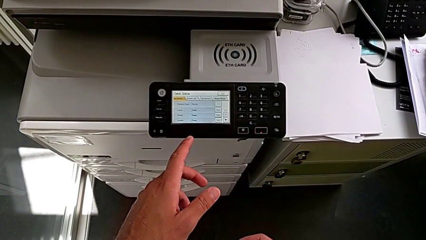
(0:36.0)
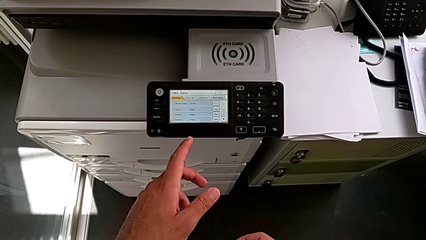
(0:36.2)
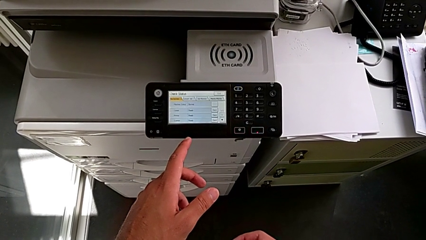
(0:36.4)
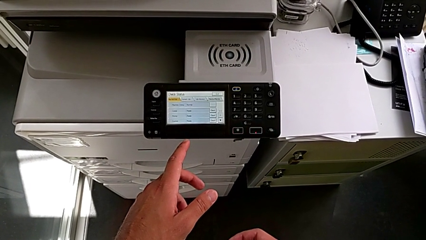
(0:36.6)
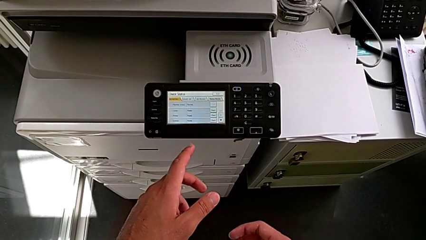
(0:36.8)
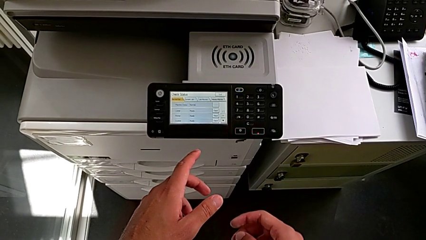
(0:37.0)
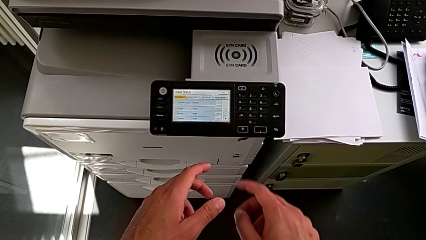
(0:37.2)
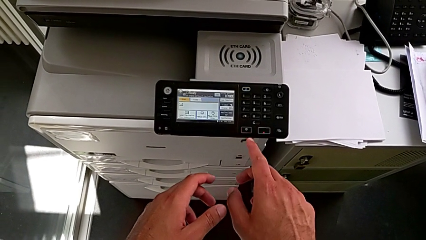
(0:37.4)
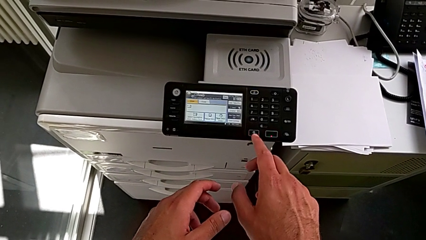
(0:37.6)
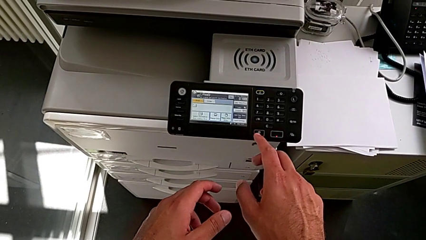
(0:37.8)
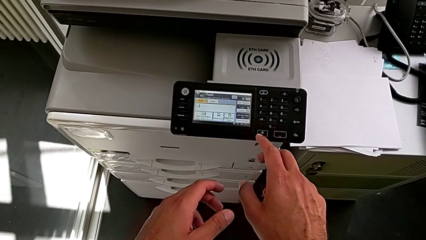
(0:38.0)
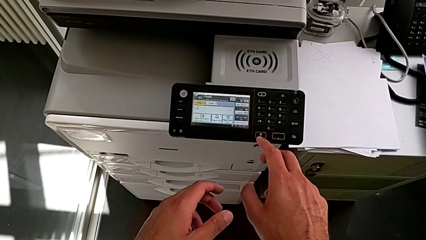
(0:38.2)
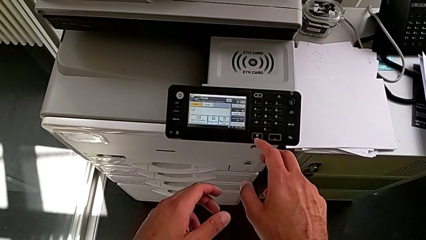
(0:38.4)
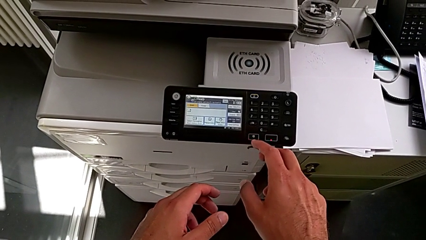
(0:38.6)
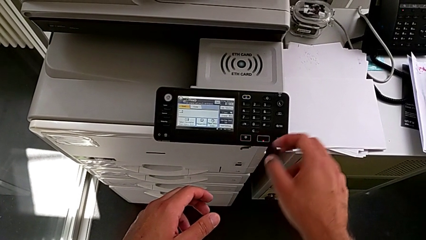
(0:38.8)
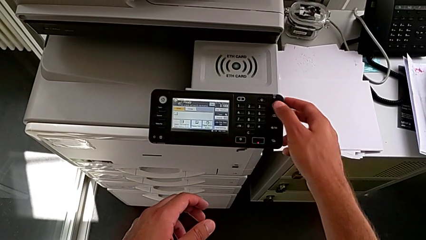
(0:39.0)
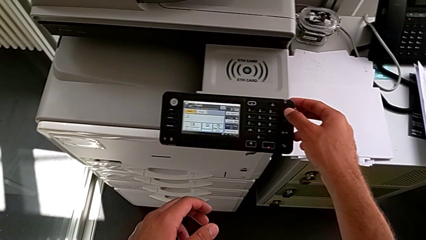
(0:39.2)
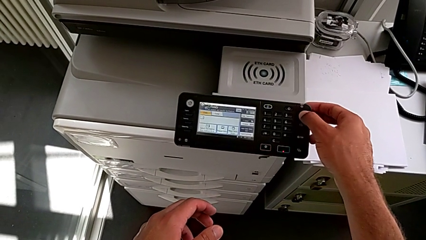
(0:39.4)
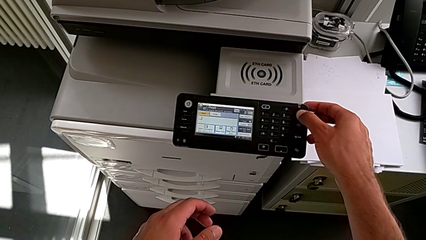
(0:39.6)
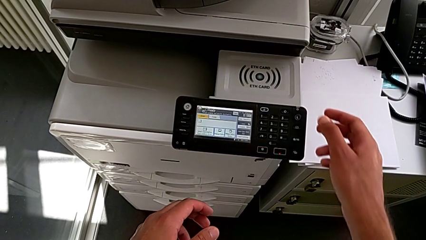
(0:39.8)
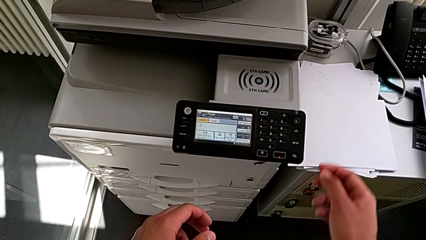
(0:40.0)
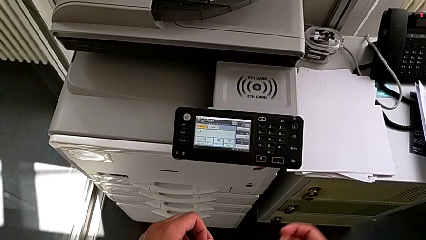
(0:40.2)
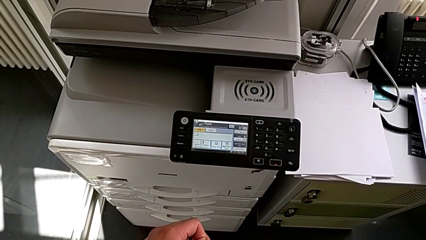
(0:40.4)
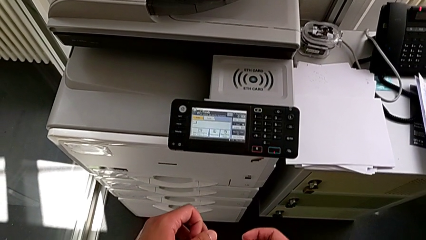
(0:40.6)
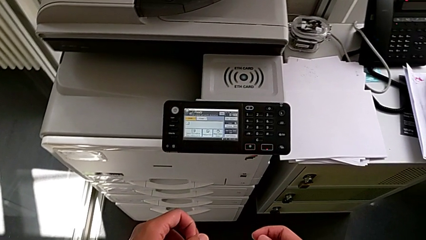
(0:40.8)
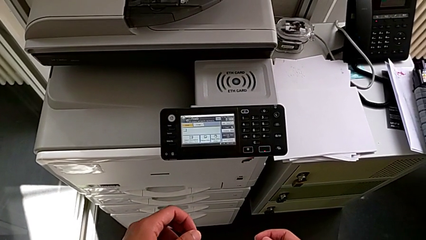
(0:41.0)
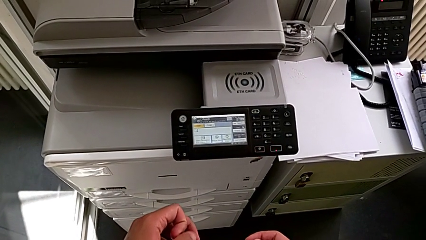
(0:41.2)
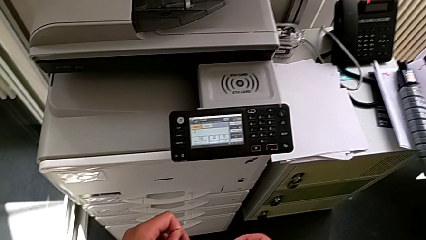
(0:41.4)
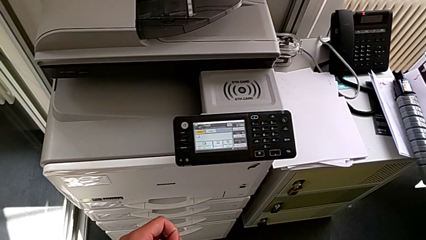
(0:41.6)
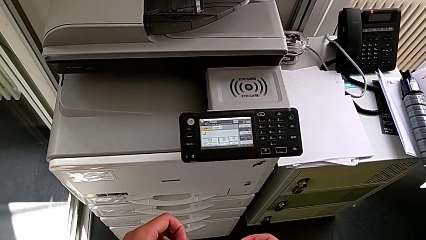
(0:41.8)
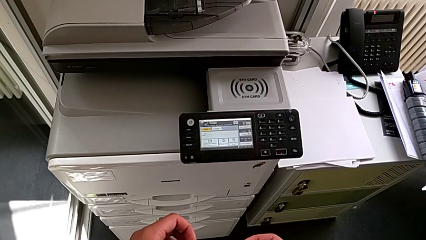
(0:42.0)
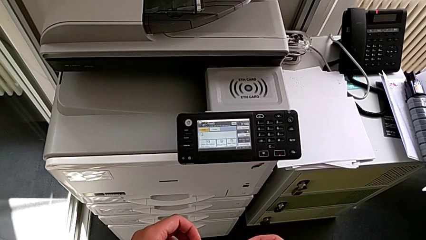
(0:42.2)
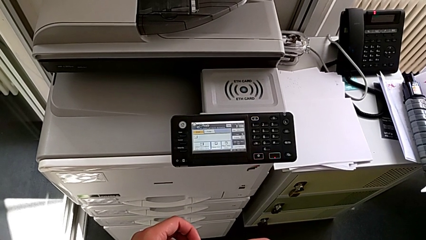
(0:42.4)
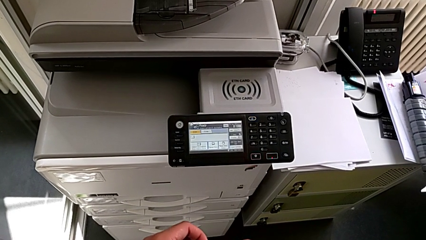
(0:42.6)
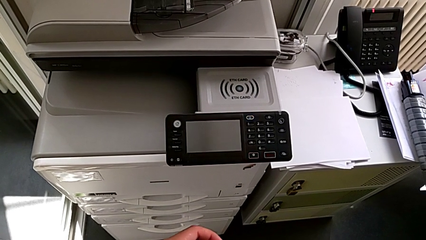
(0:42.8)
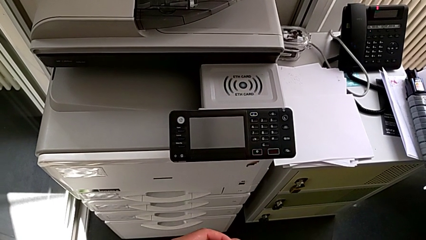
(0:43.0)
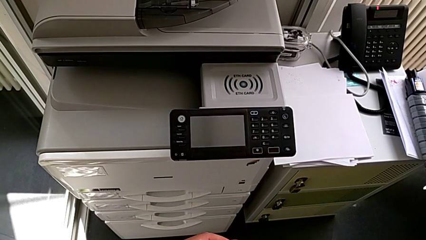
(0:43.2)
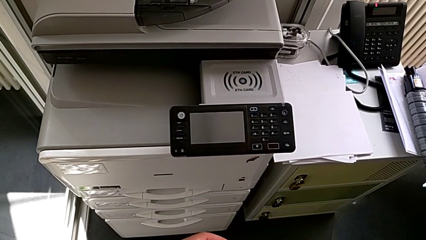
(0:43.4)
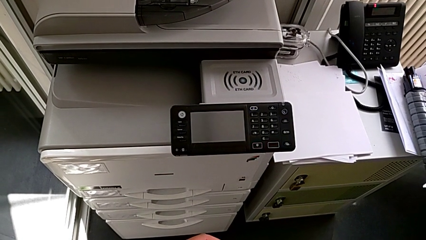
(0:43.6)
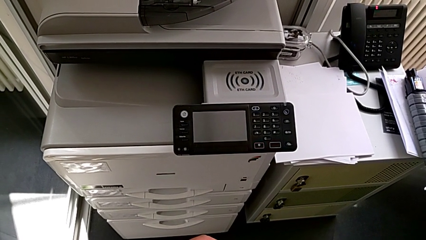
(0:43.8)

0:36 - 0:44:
The camera wearer is turning off the printer. They approach the purple button and press it.

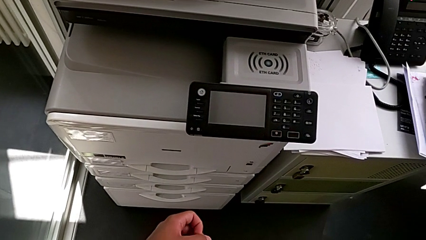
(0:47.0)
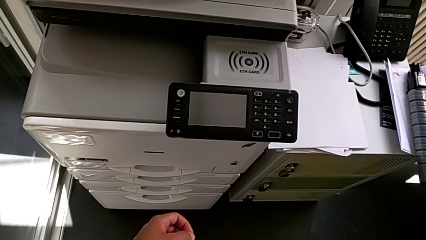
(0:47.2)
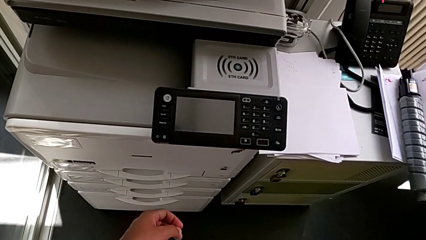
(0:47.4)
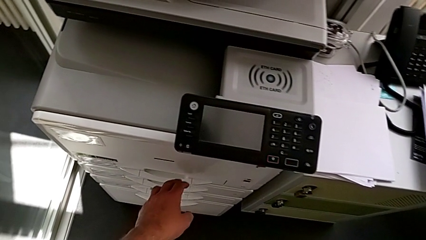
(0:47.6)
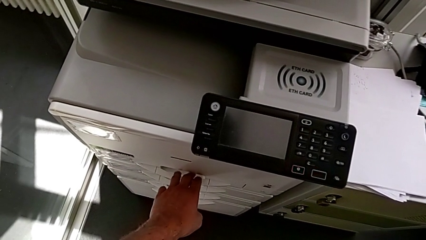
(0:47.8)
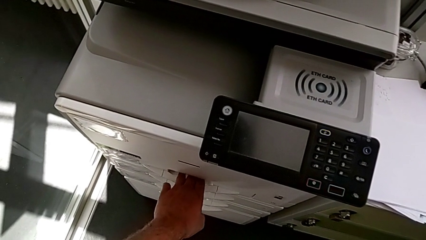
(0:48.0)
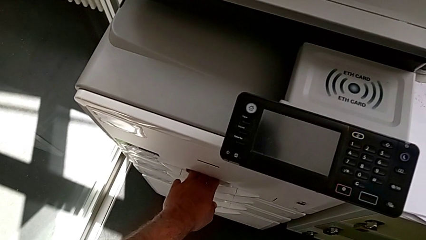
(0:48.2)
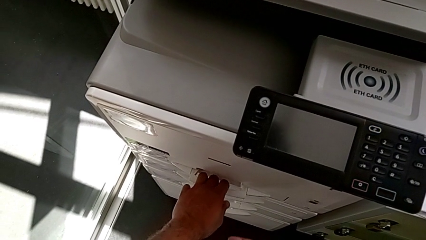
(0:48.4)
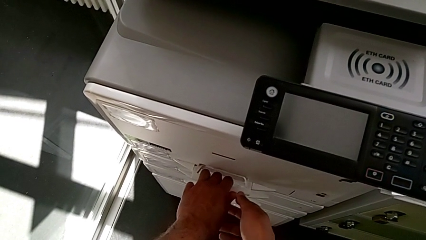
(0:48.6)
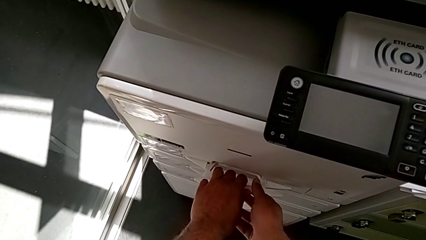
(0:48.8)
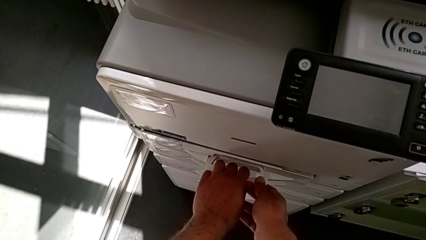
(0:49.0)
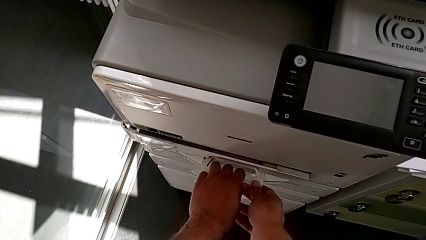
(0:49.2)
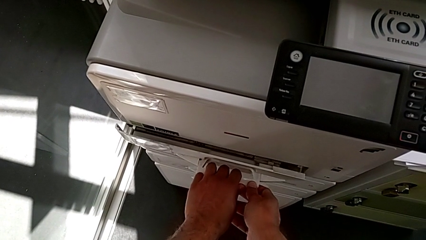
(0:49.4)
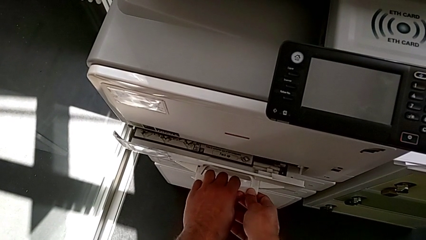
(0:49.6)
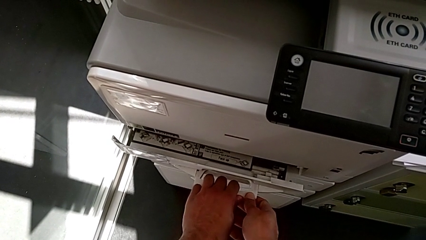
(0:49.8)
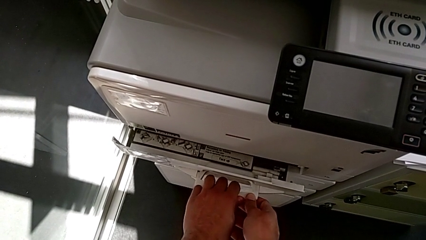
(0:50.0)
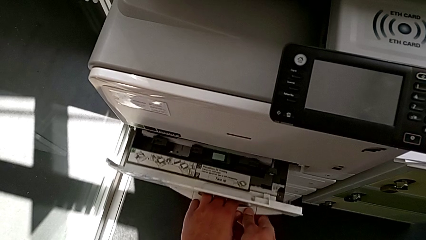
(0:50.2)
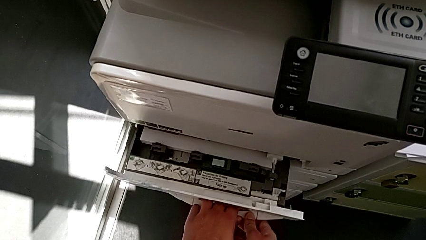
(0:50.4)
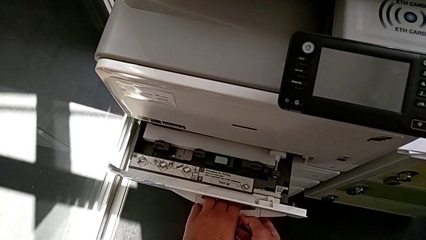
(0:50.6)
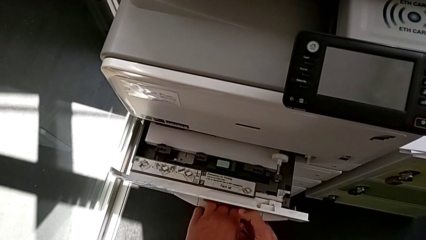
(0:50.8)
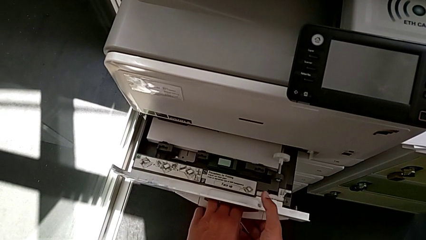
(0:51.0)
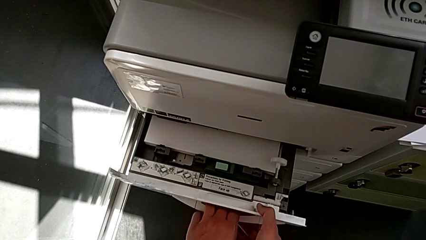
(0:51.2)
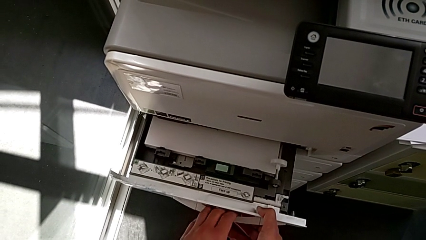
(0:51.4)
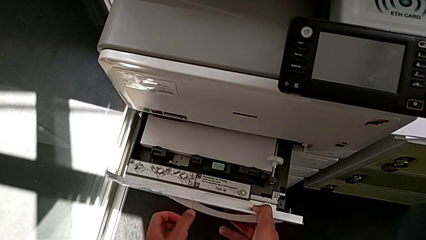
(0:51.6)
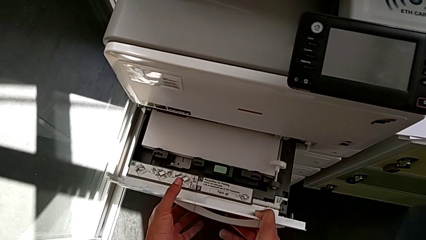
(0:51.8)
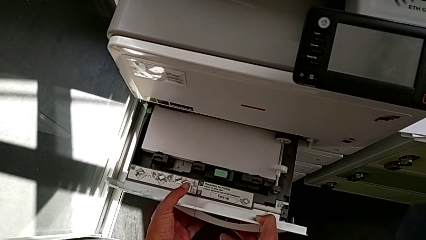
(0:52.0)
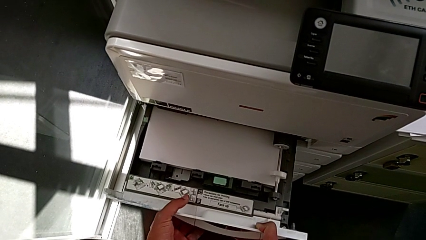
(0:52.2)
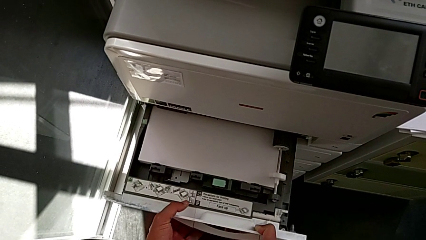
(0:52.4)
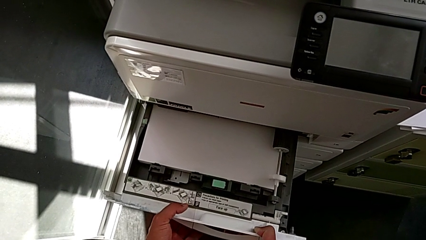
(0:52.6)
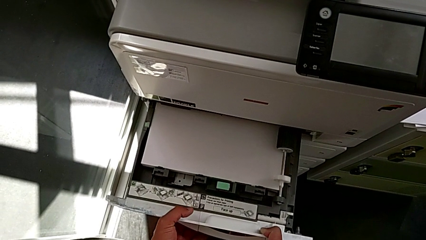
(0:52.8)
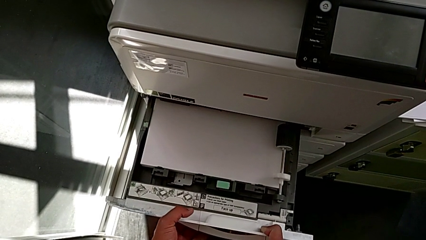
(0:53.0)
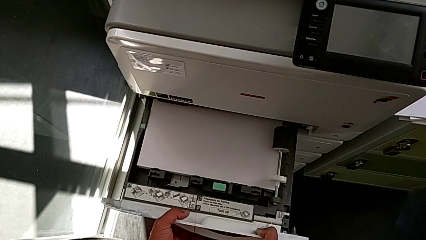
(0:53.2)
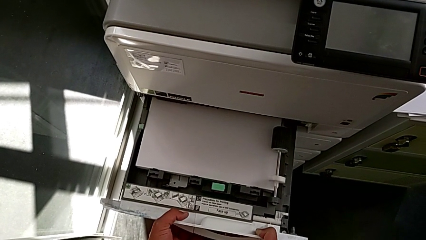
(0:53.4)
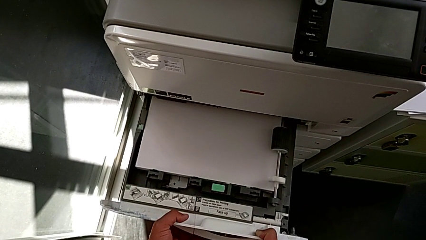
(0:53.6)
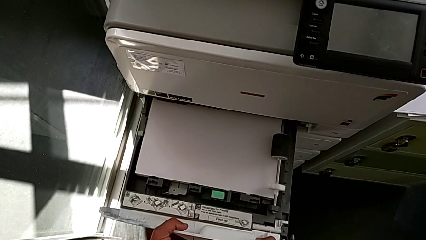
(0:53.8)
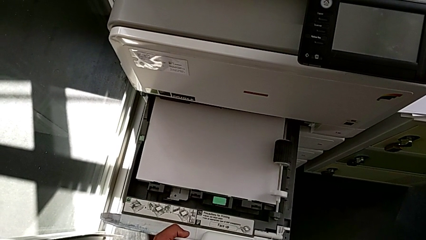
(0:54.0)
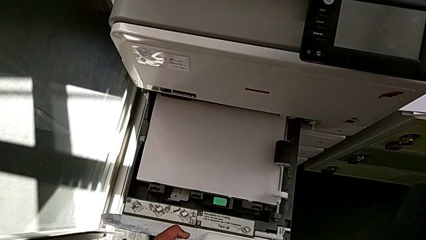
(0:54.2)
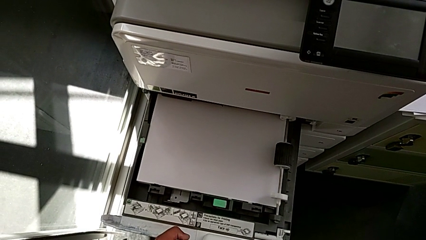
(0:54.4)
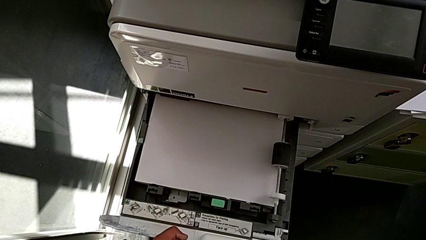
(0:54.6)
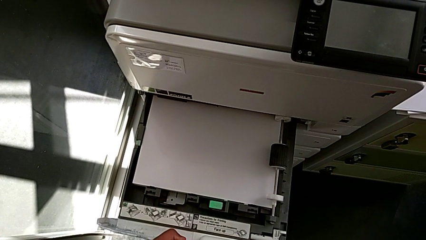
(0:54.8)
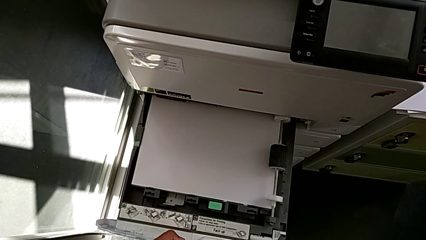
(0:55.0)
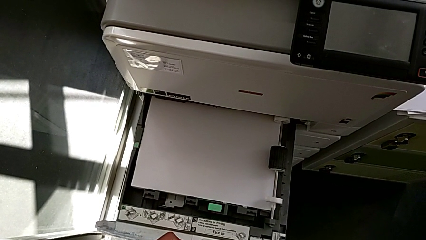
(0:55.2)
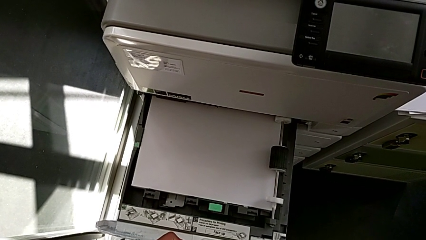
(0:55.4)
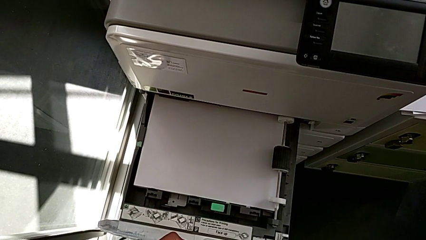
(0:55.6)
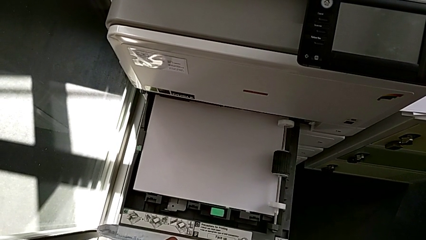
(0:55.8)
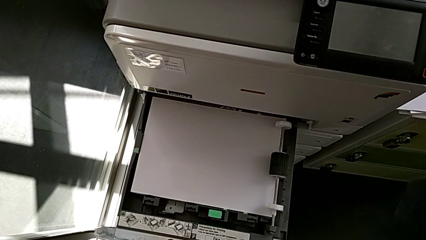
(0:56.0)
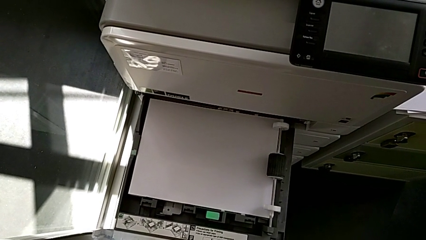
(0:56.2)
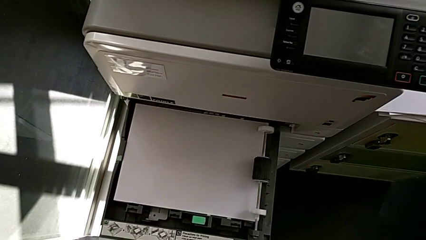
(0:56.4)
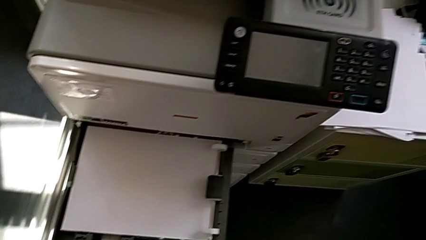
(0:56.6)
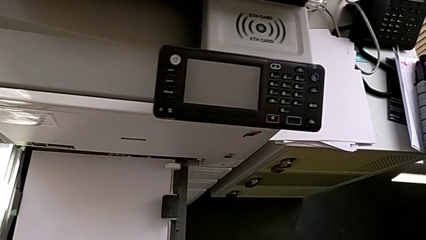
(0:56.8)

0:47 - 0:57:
The camera wearer is loading the paper tray with the paper stack. They approach the paper tray, pull it, open it and approach the paper stack.
